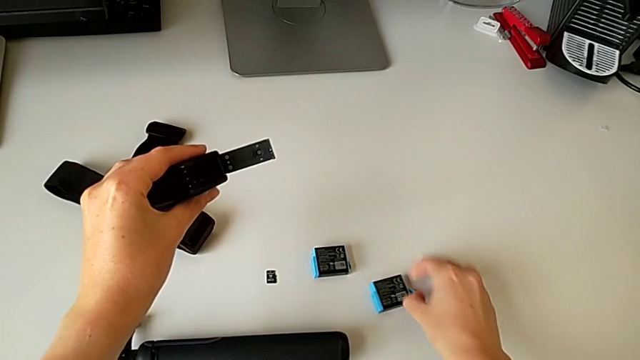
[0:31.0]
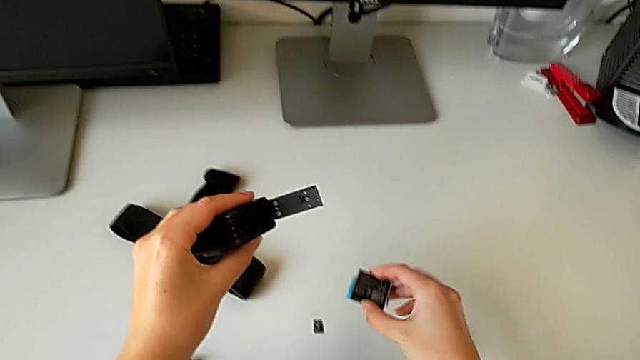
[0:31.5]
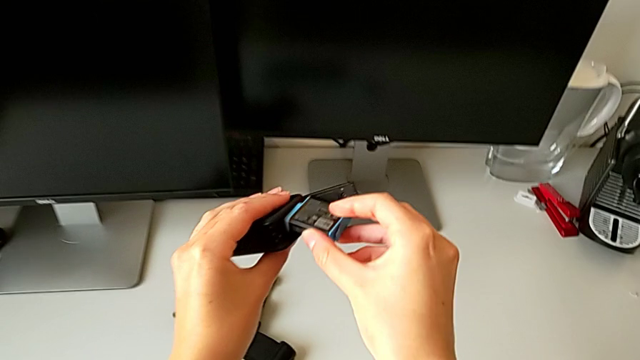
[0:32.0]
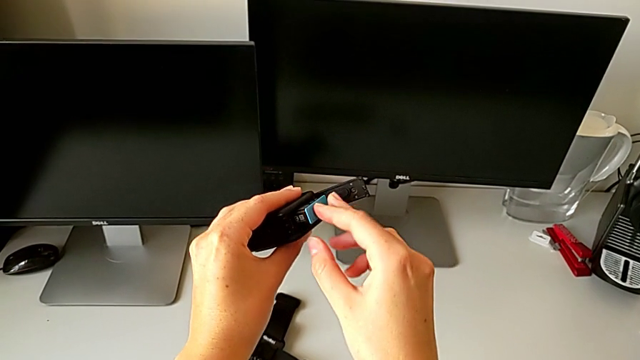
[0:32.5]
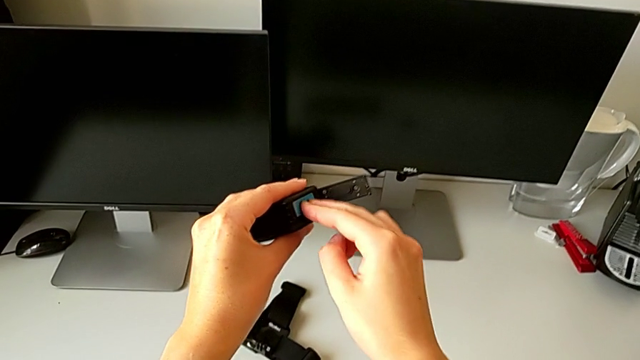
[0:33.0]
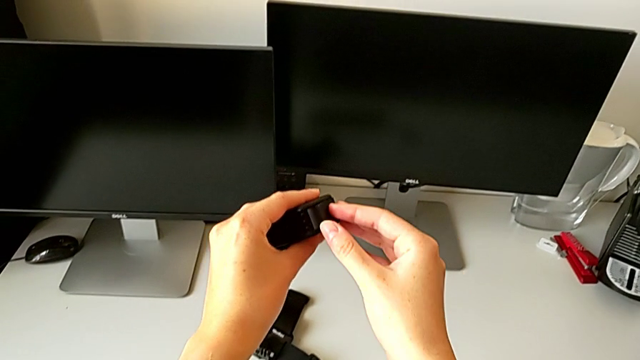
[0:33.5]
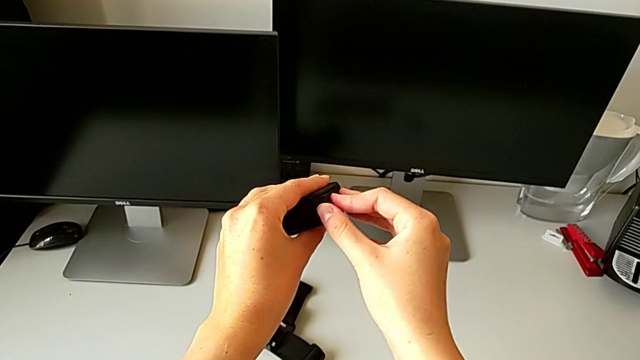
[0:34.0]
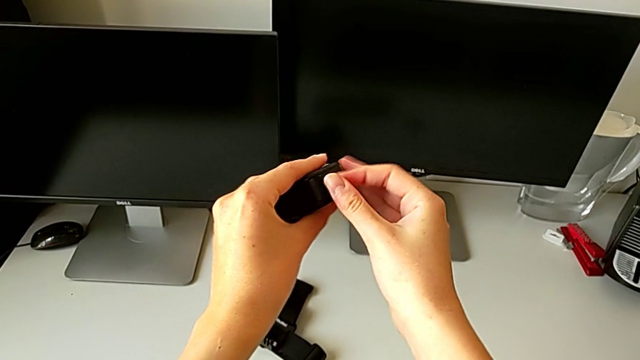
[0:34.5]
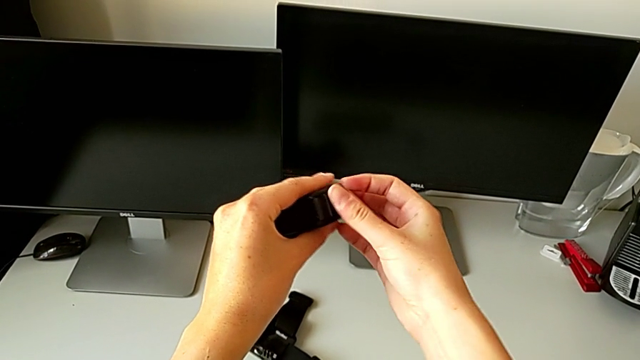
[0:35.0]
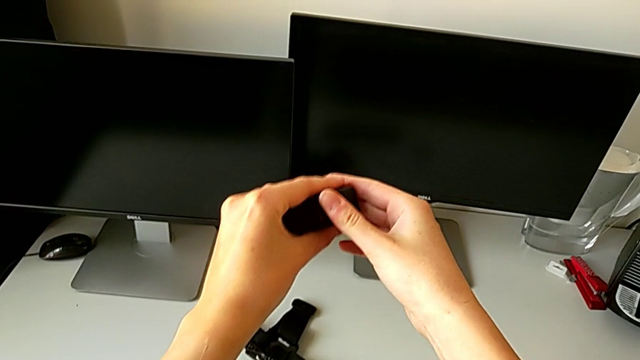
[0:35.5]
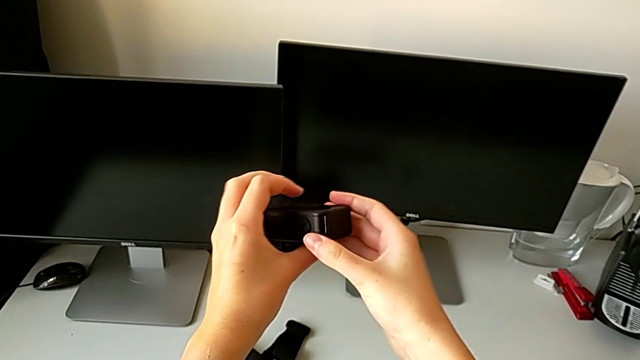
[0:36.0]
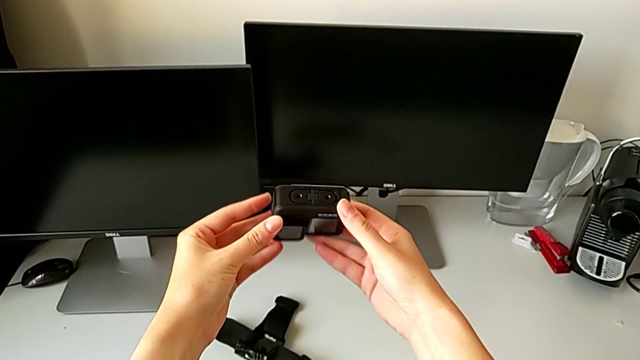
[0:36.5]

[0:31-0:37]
The camera wearer is changing the GoPro camera battery for a new one. They insert the new battery and close the battery door.

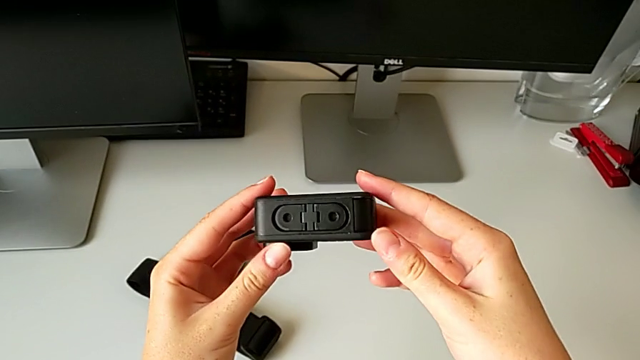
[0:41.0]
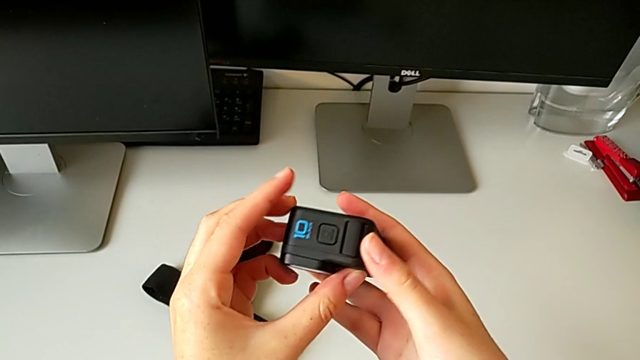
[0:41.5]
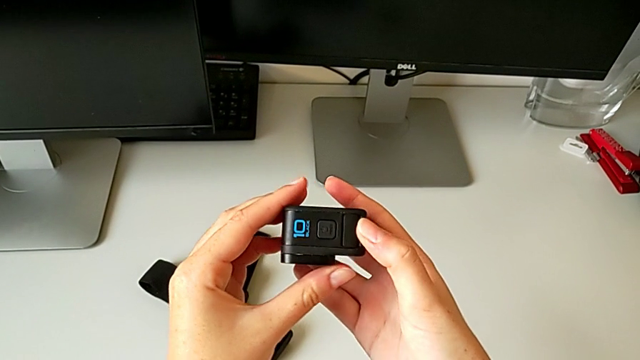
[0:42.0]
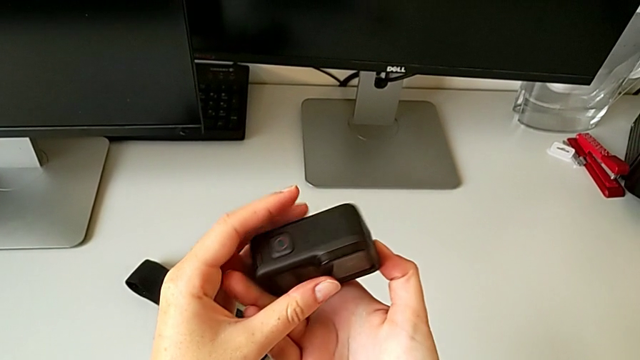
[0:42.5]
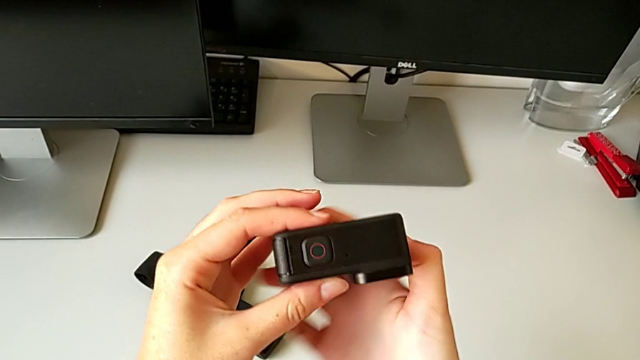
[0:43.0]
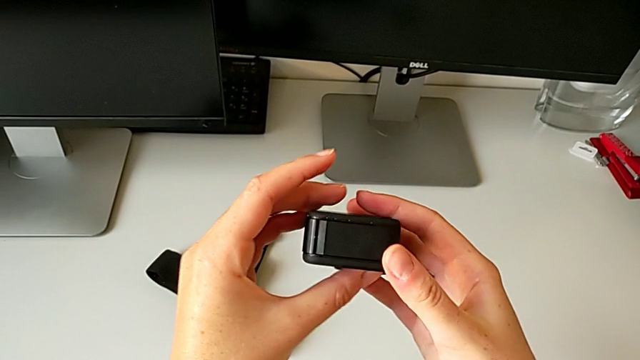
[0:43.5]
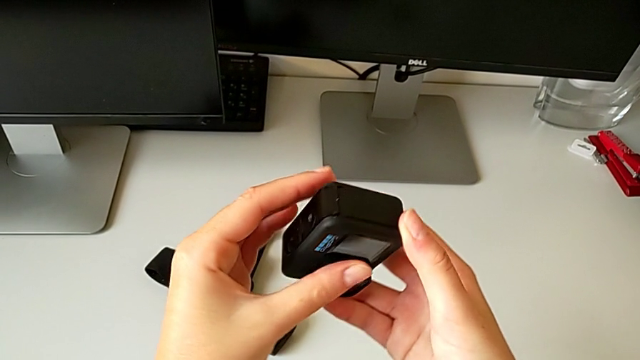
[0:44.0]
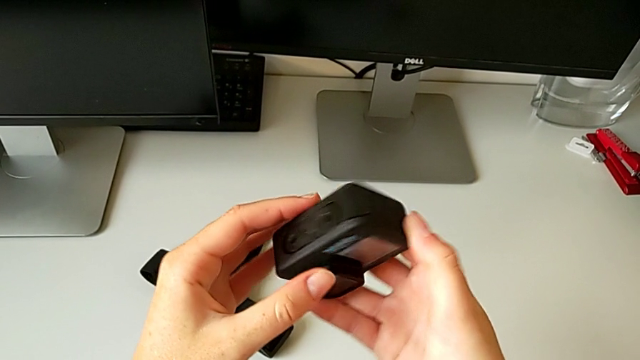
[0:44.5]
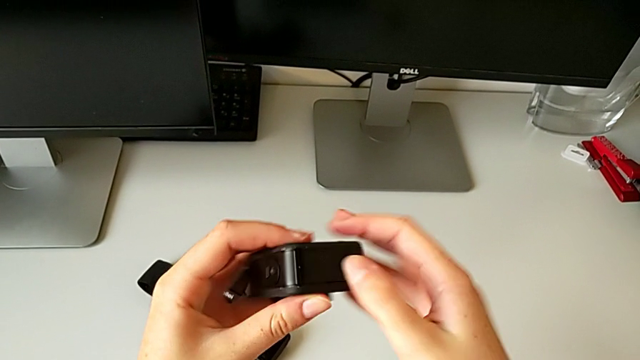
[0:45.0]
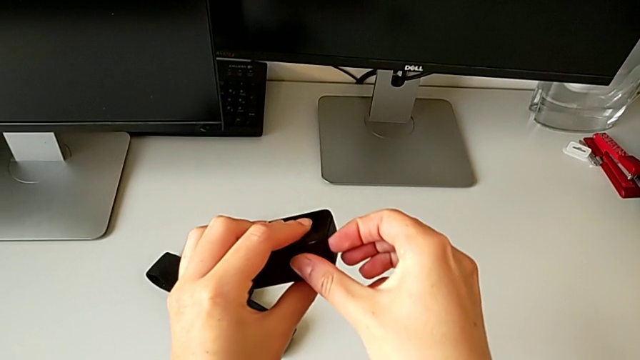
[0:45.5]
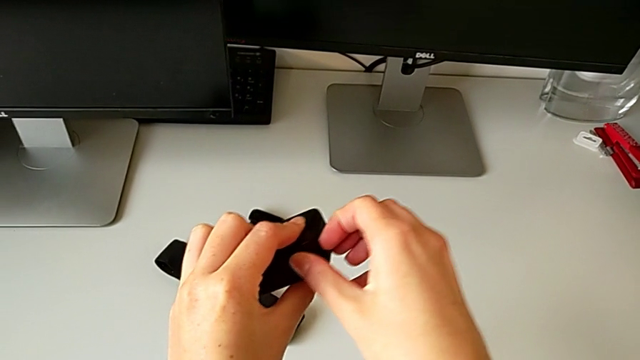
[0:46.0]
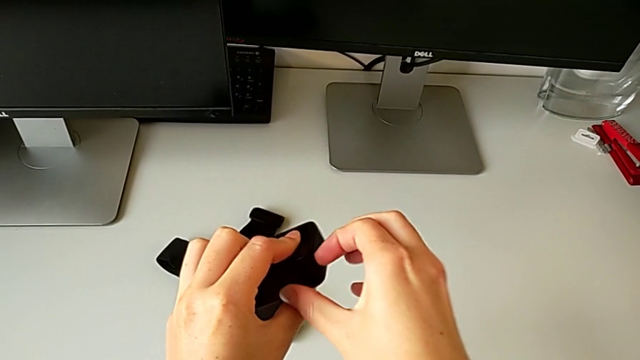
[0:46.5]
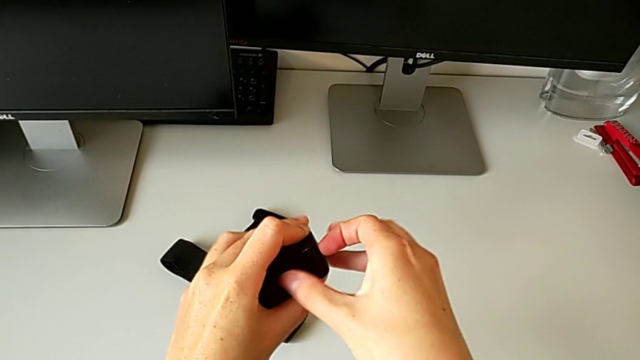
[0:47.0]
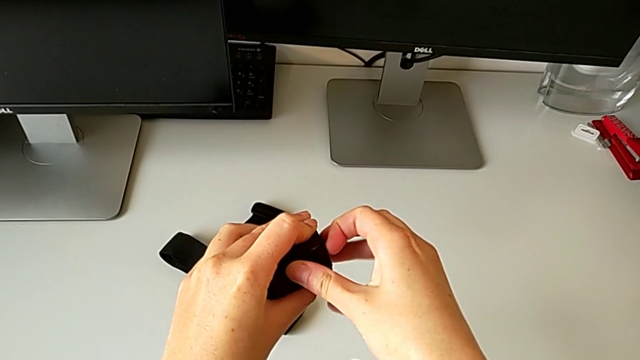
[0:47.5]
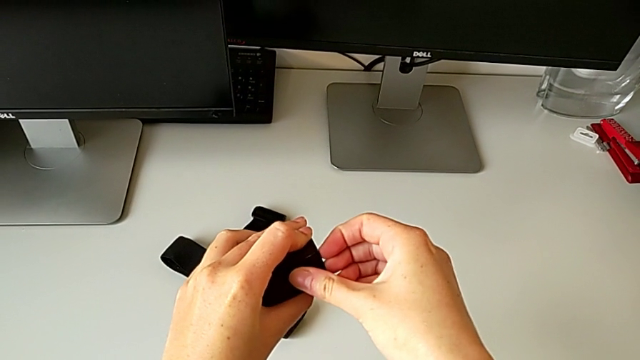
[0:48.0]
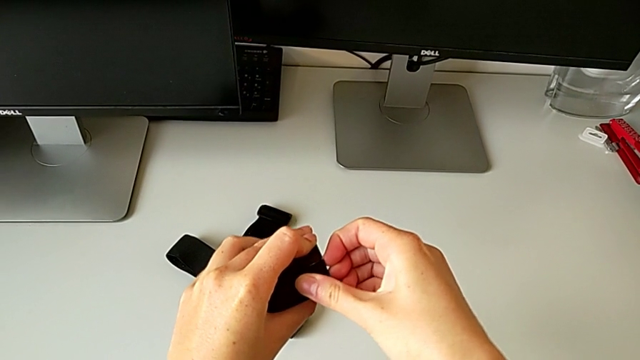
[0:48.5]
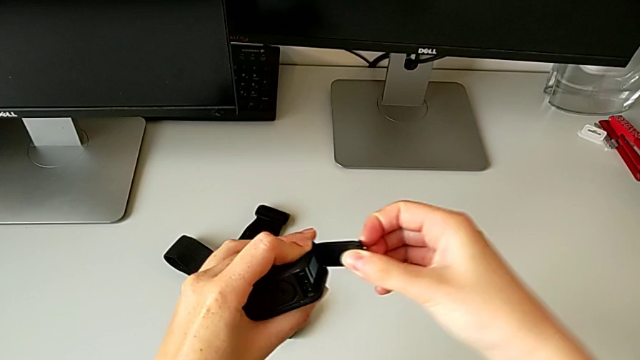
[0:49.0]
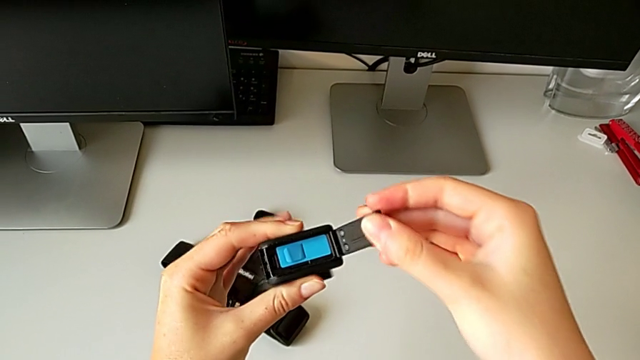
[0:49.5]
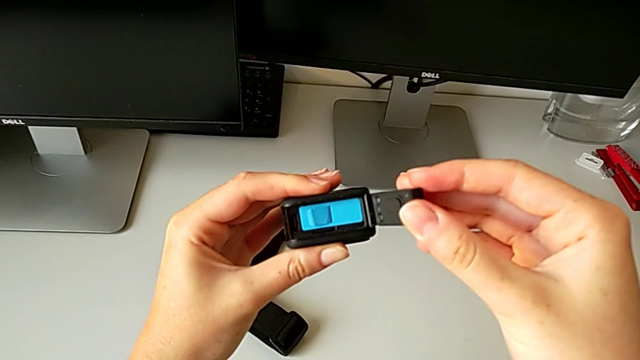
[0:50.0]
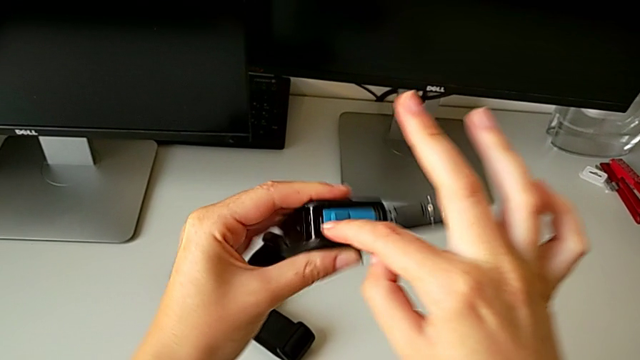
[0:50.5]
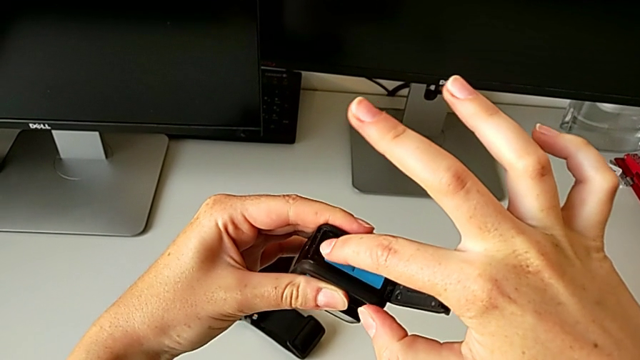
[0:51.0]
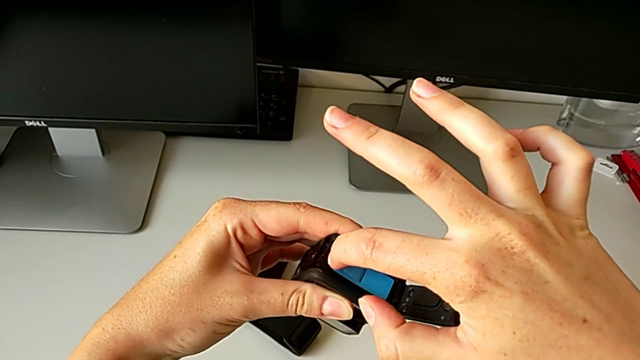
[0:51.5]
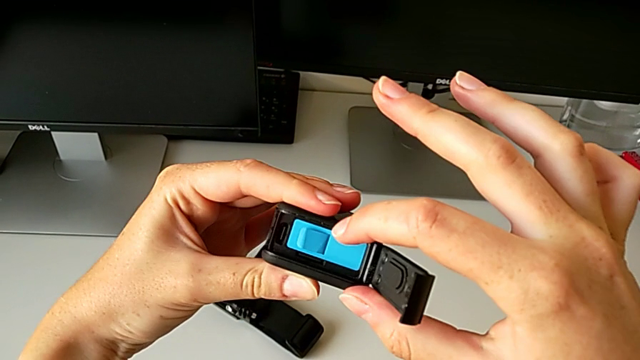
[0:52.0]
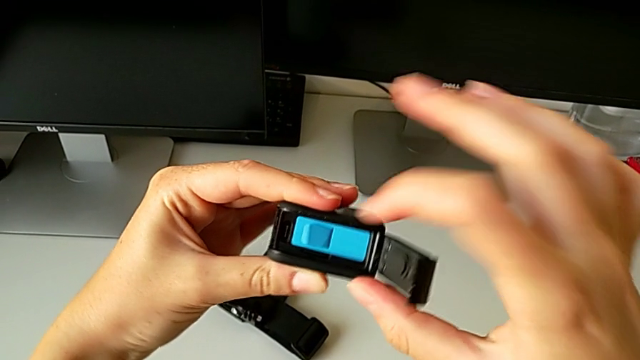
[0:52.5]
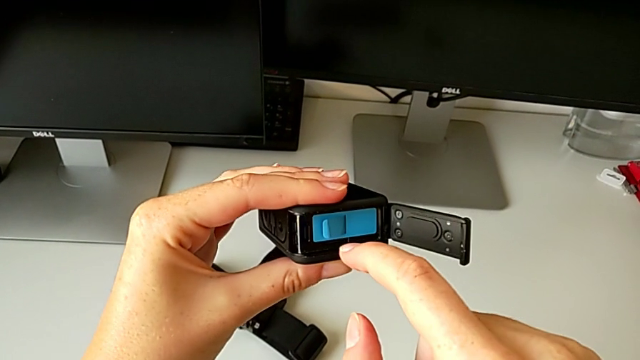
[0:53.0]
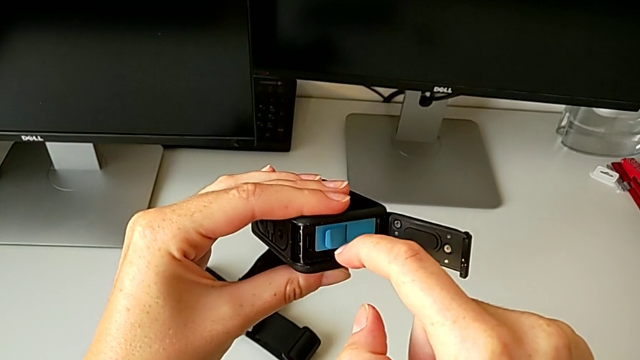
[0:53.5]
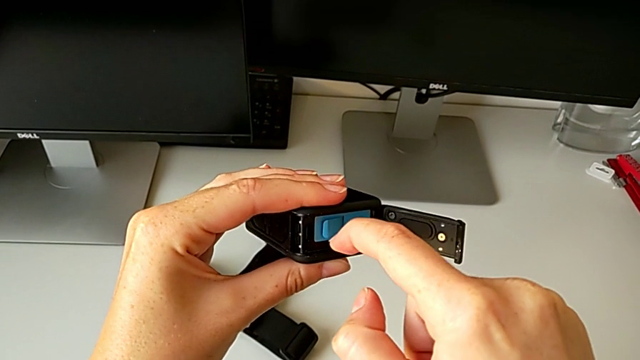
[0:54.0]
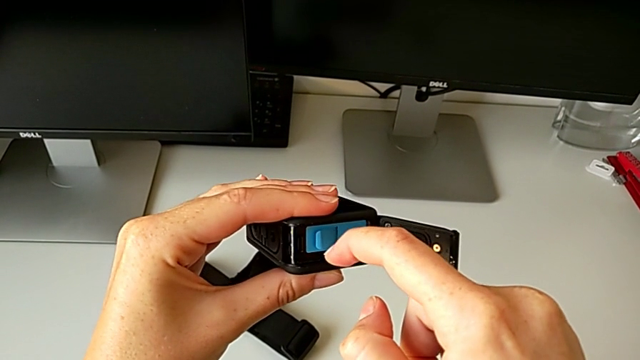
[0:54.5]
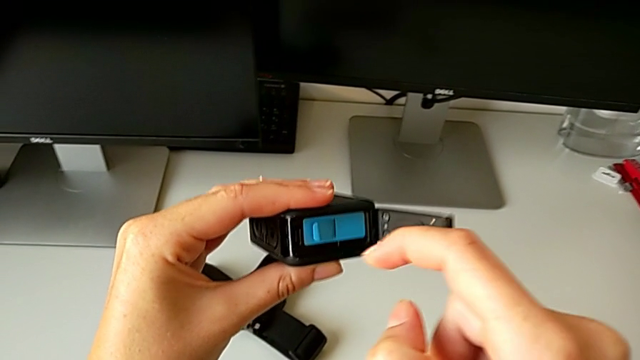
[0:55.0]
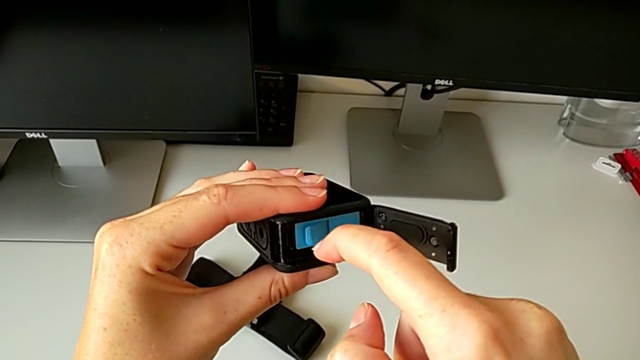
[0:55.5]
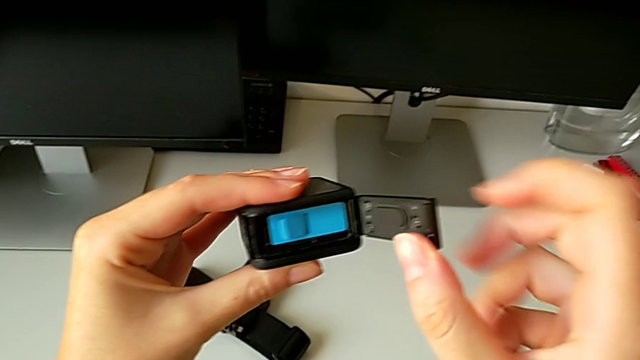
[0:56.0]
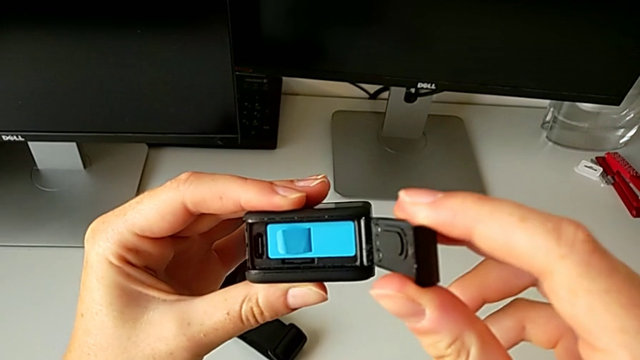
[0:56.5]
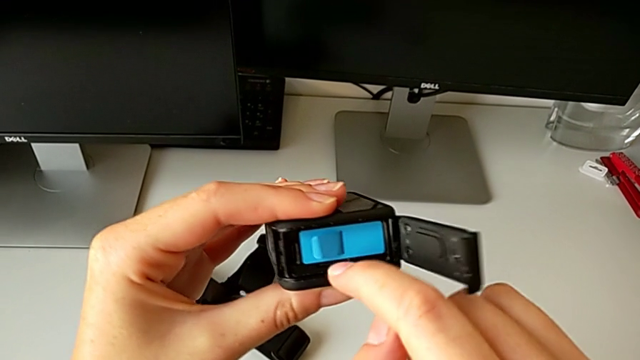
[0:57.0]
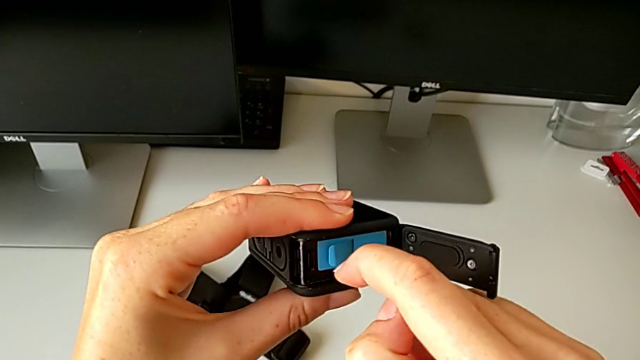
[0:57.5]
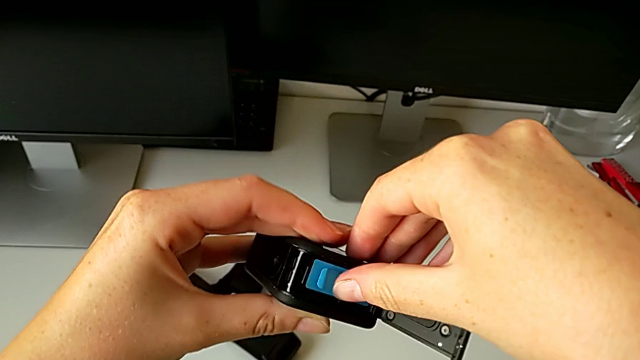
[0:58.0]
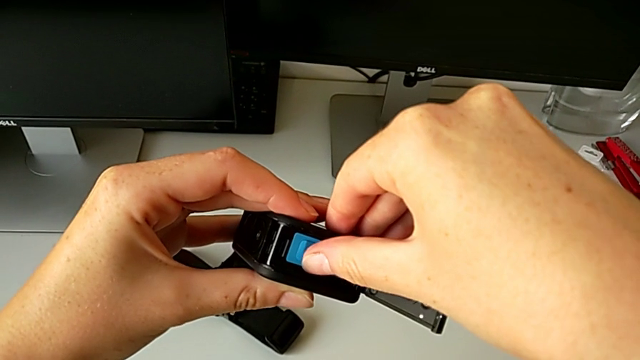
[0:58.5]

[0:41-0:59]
The camera wearer is changing the micro SD. They inspect the GoPro, open the battery door and wrongly pull the SD card.
